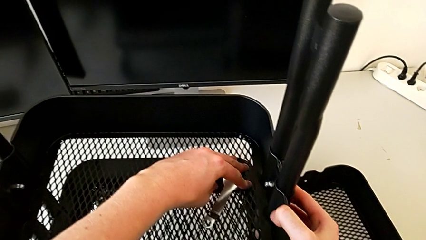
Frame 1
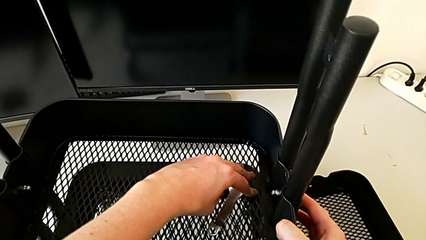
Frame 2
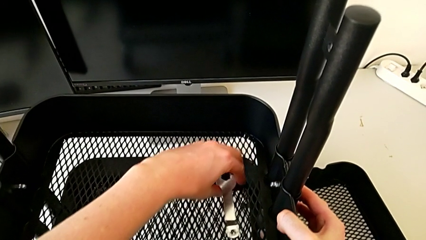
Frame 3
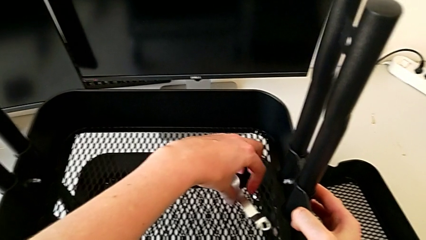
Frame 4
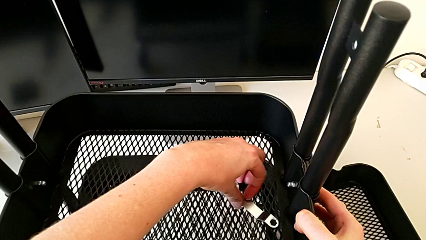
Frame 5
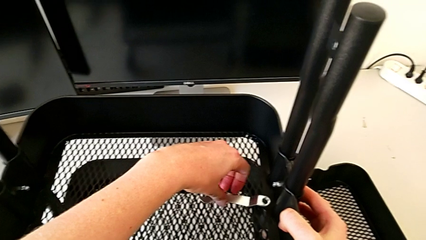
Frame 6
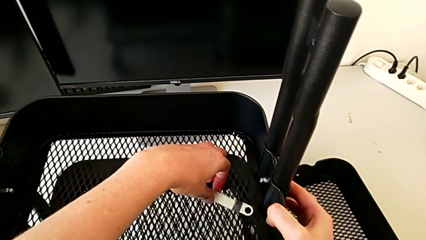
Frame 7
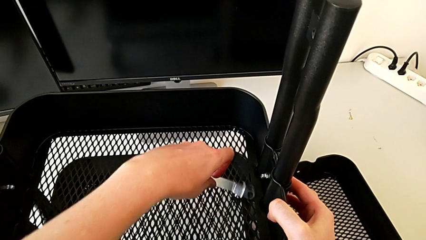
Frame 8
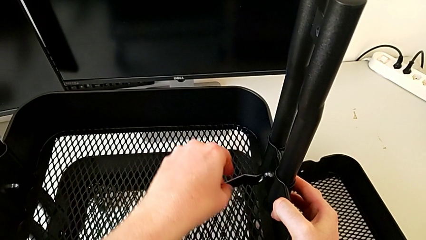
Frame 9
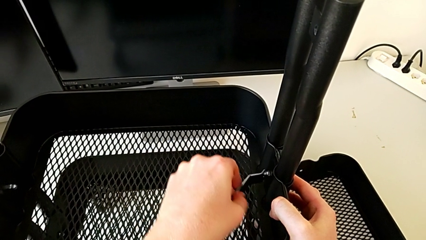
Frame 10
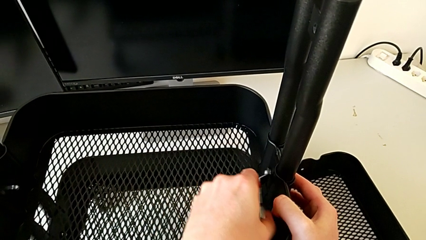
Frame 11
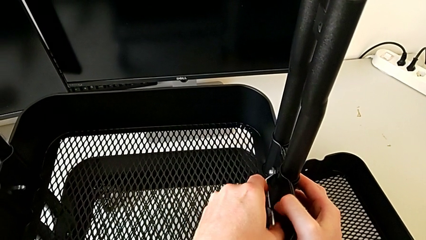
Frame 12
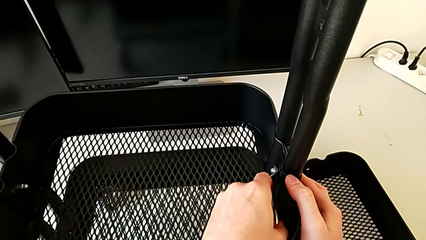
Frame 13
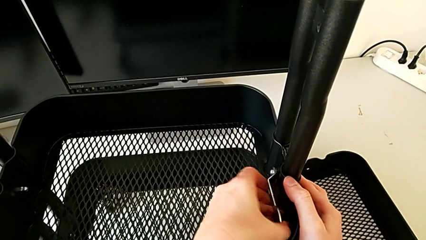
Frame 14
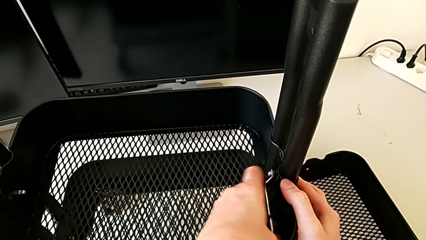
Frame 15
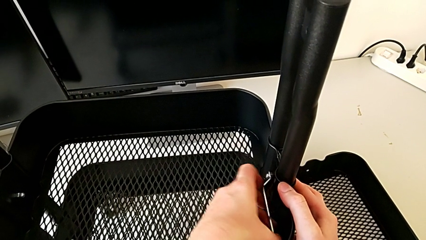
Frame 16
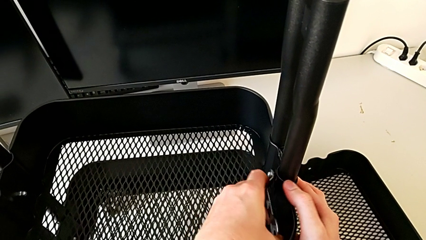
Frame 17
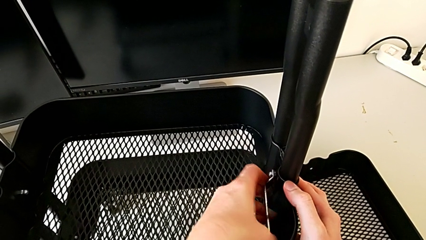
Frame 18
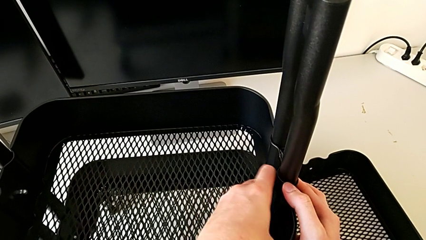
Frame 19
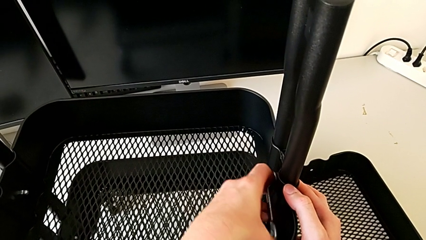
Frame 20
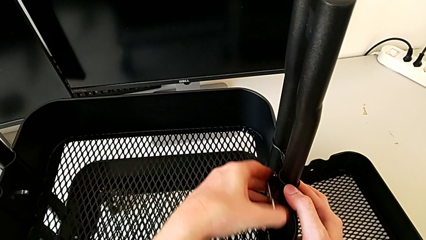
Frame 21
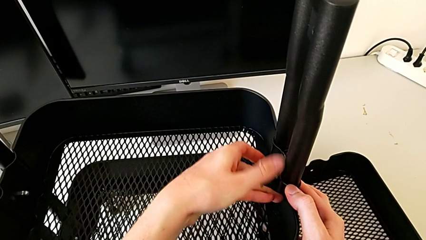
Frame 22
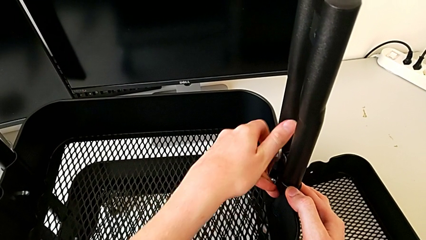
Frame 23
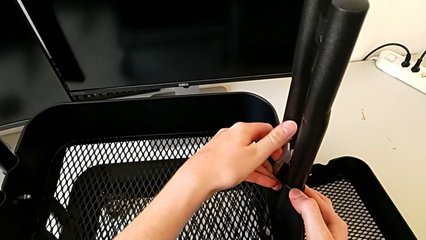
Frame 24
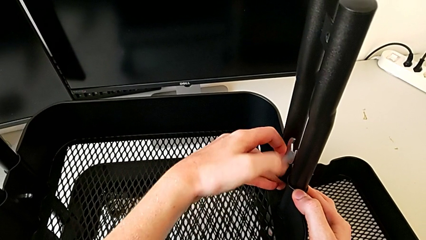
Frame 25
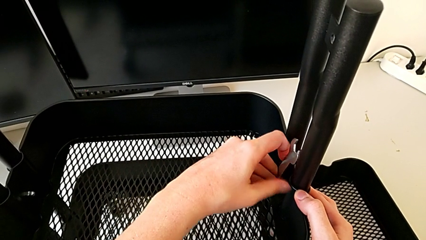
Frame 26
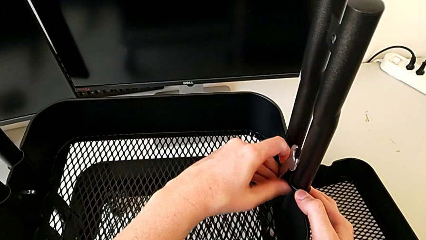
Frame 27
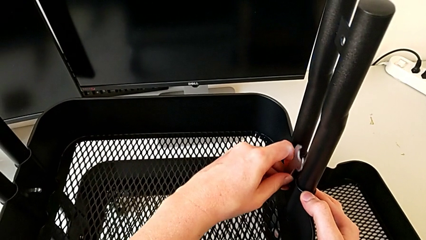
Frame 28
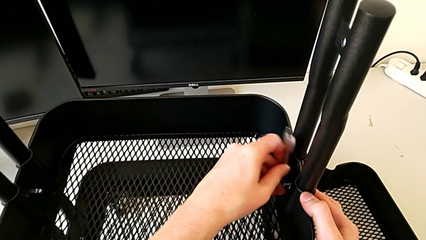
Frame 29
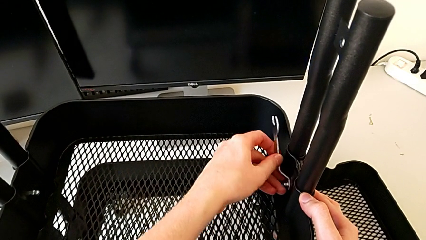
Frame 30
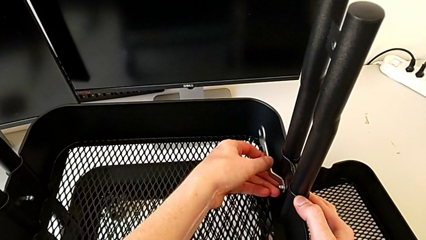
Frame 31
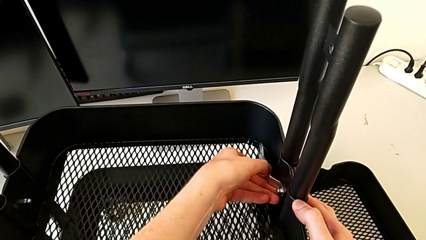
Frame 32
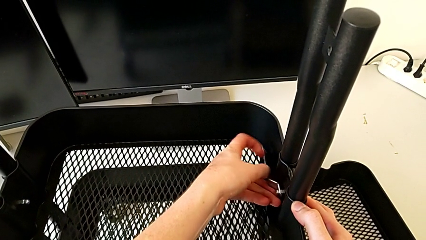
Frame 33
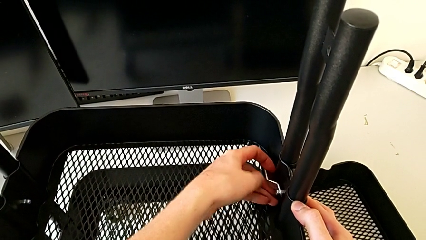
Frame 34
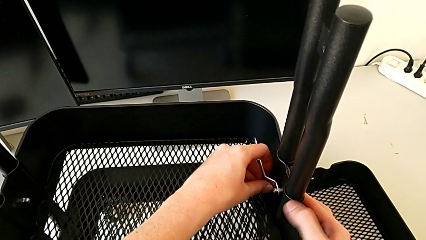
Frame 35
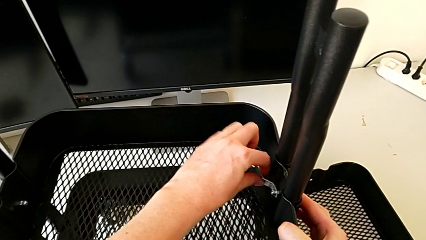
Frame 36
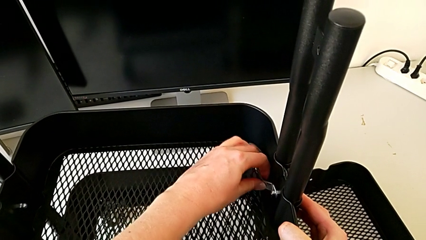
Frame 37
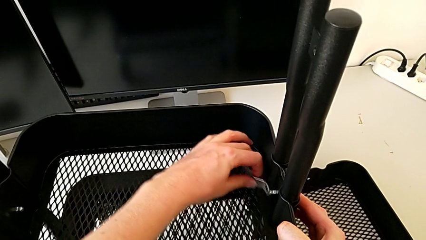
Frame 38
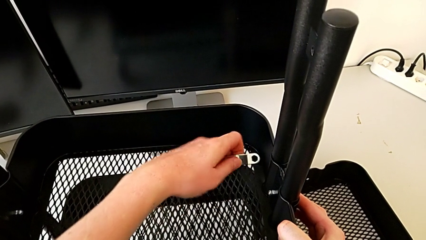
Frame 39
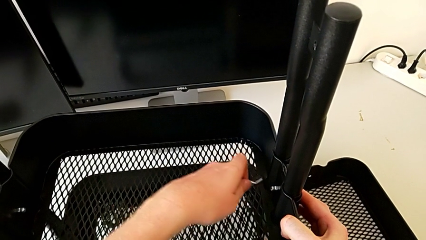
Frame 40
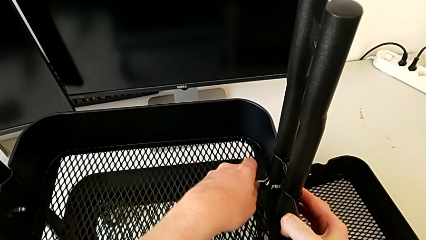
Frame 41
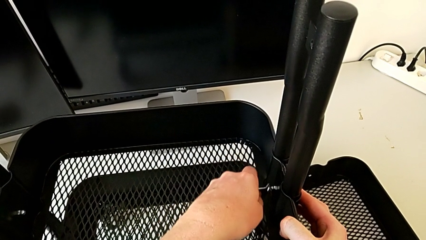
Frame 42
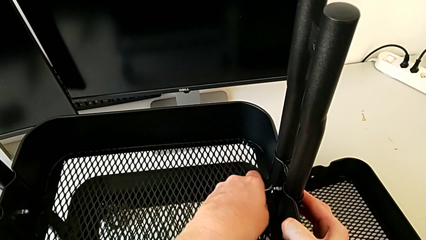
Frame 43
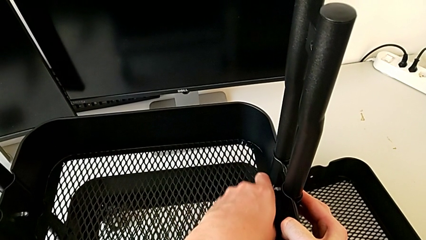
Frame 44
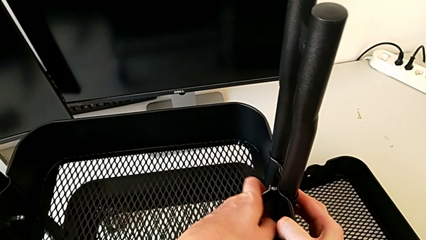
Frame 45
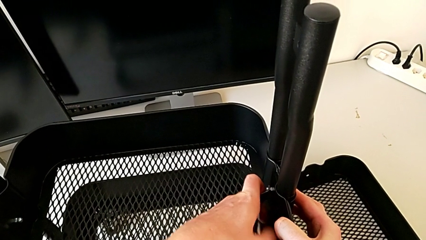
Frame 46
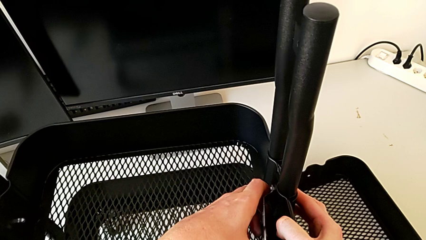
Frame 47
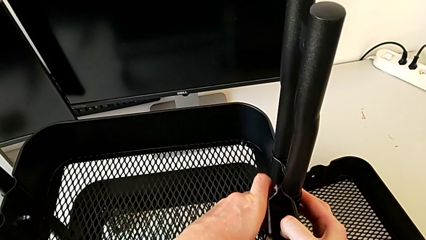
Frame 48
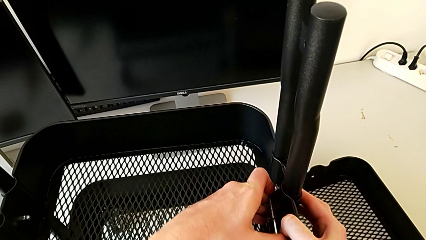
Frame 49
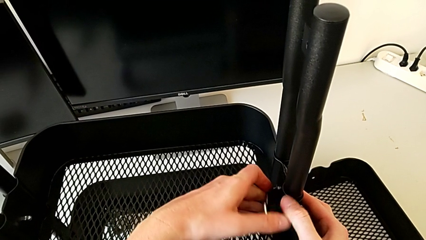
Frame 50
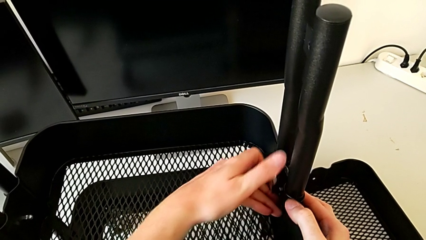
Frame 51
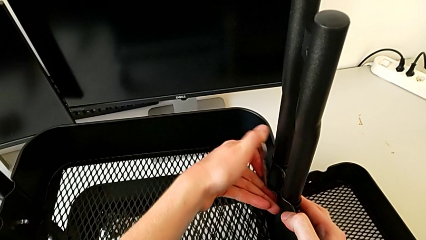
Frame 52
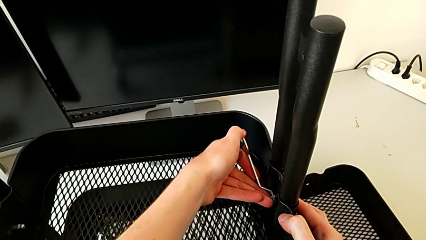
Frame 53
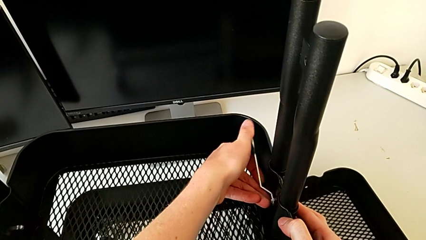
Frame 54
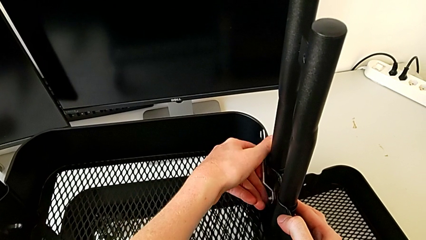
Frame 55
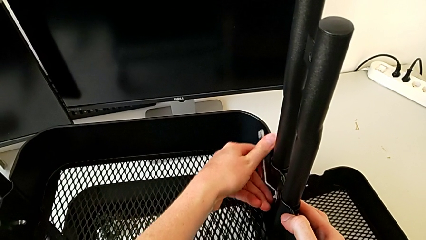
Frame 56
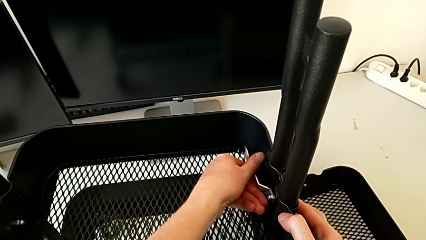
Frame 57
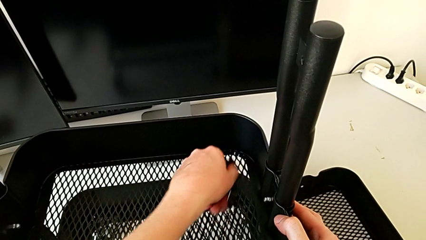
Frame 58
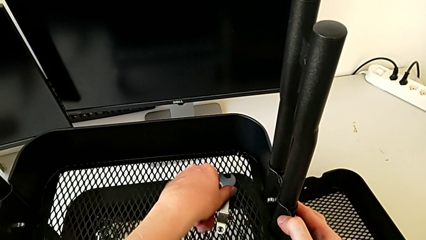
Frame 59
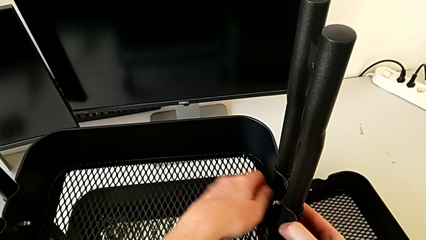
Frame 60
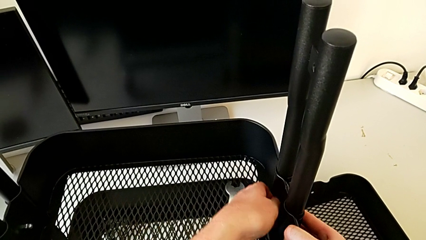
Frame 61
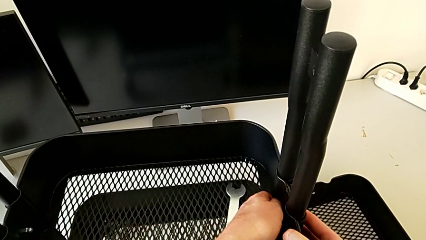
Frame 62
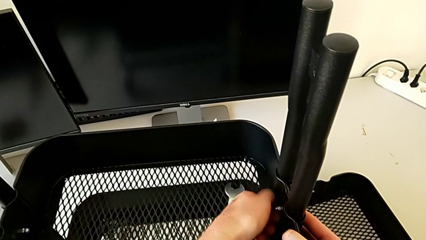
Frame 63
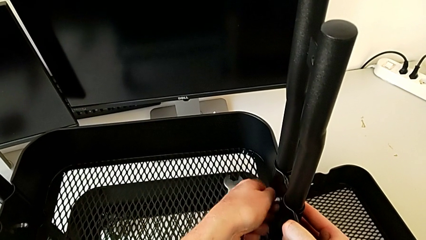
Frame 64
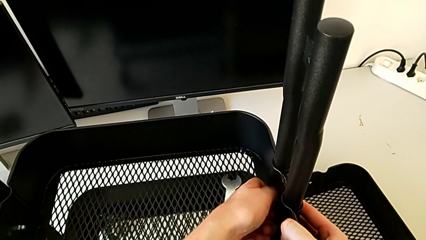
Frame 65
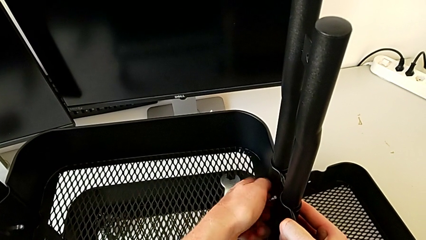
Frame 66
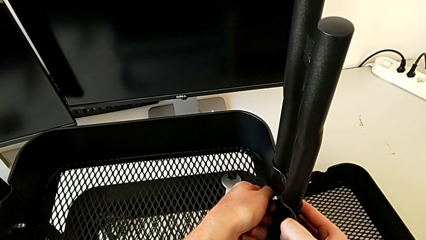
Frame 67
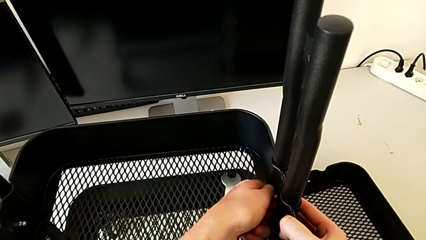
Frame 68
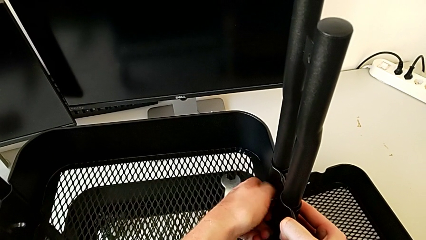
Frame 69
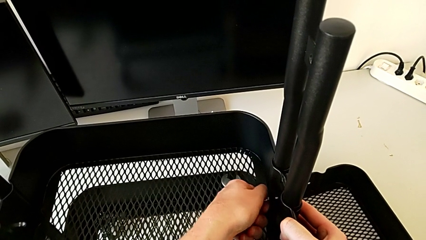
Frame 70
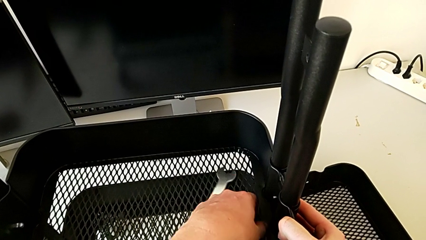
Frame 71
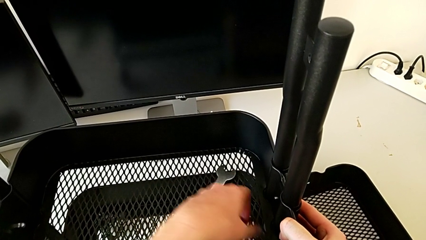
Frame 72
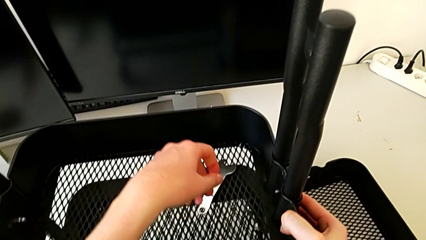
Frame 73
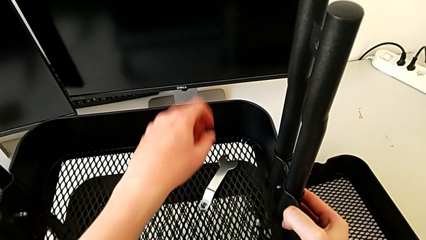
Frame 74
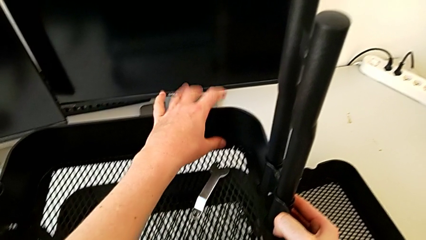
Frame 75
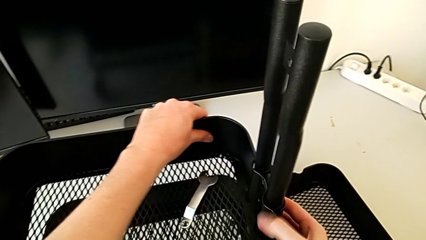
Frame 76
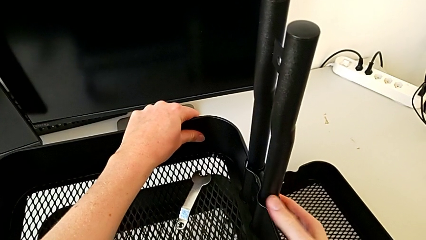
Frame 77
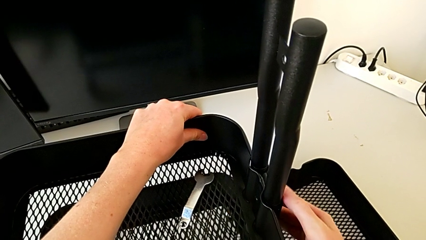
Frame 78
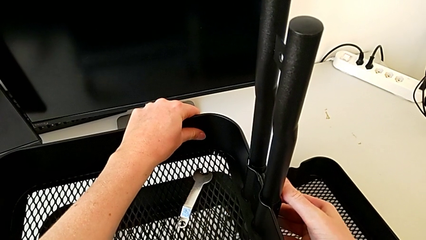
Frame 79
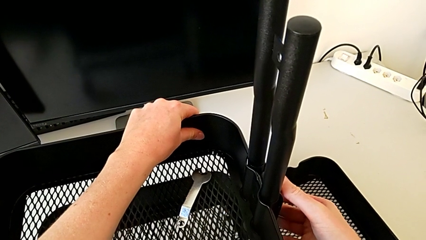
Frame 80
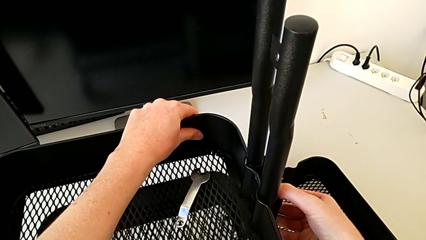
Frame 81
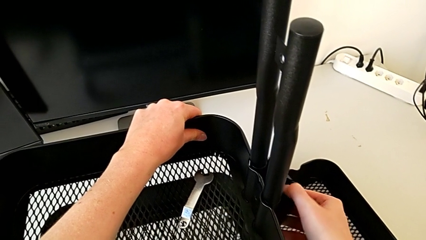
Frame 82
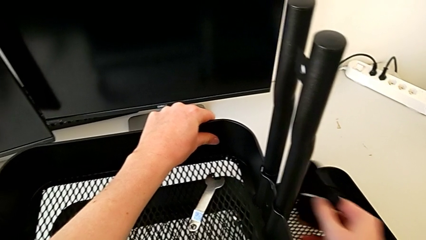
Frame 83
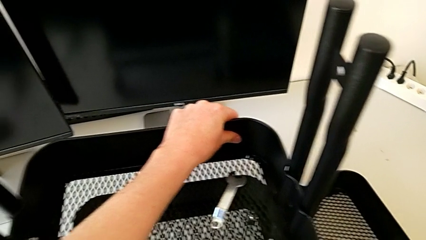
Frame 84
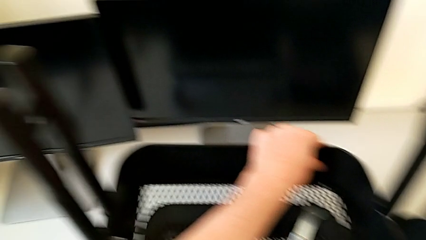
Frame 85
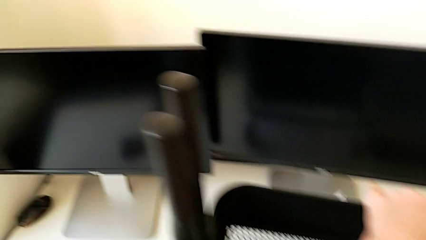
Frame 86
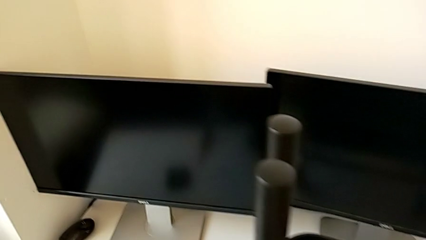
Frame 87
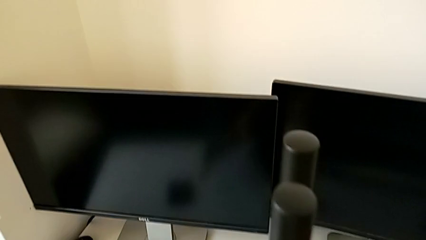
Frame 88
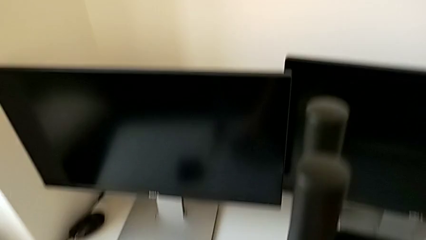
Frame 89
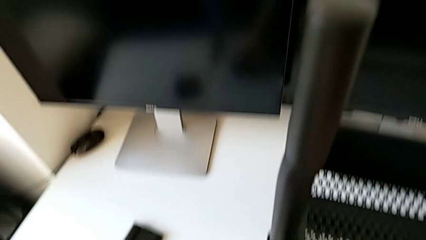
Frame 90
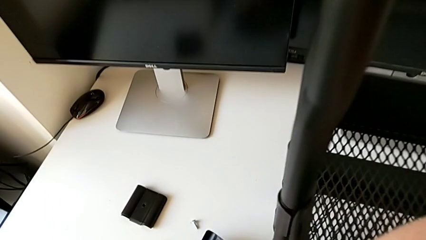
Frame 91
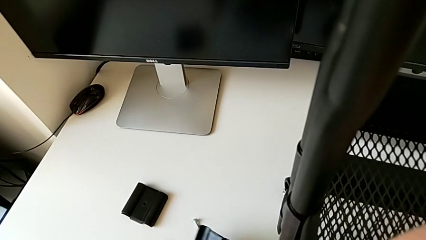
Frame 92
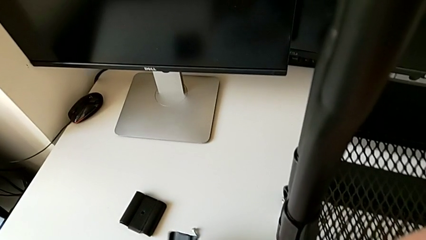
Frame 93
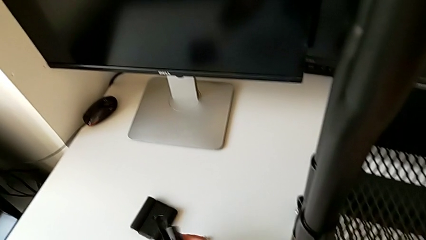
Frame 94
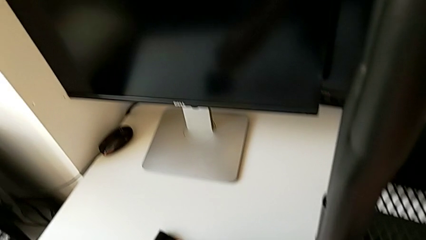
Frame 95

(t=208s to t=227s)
The camera wearer is disassembling the middle tray. They keep unscrewing the third hexagon cap nut and place the bracket.
